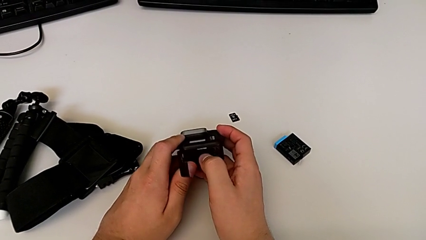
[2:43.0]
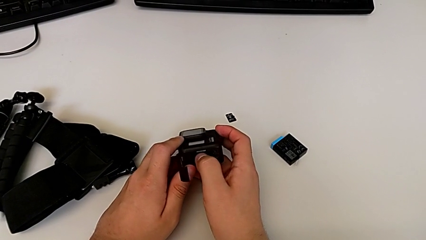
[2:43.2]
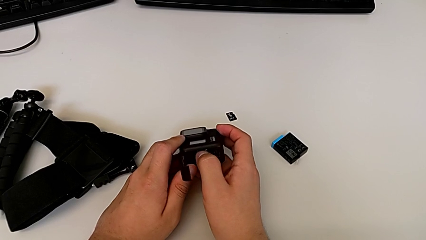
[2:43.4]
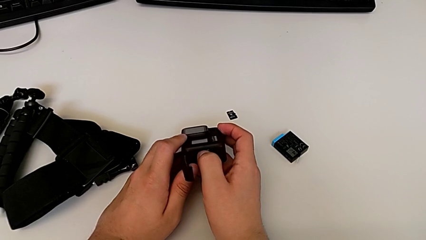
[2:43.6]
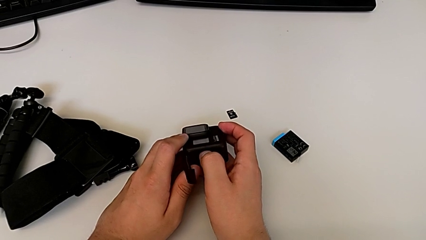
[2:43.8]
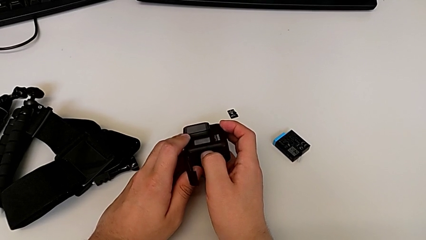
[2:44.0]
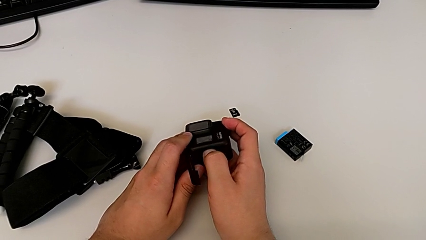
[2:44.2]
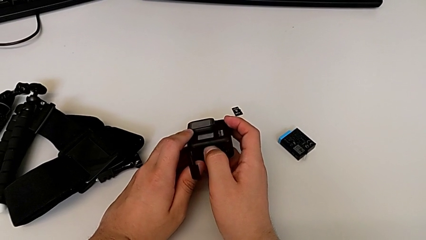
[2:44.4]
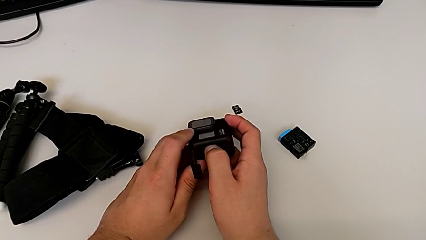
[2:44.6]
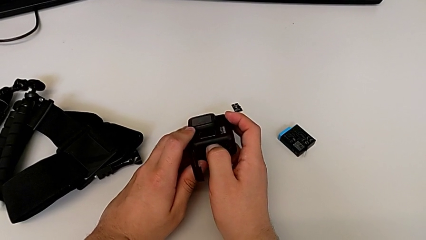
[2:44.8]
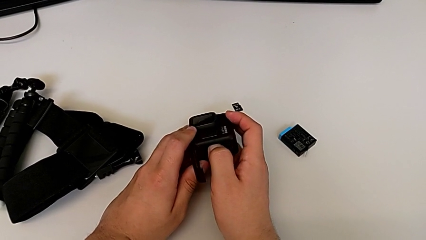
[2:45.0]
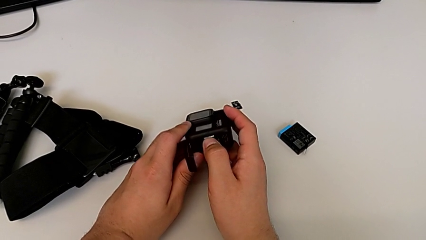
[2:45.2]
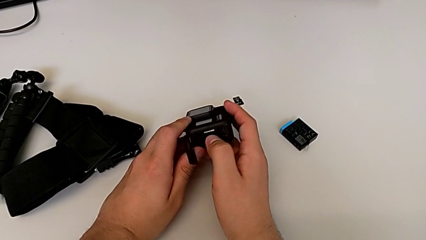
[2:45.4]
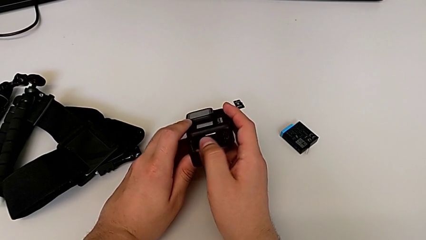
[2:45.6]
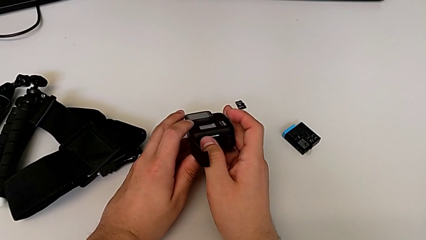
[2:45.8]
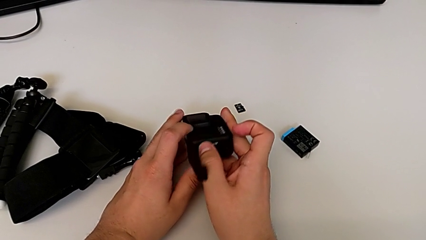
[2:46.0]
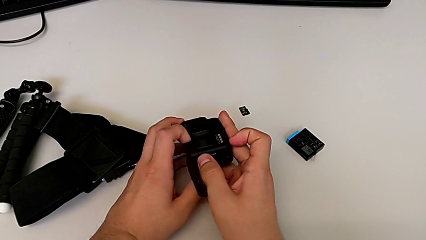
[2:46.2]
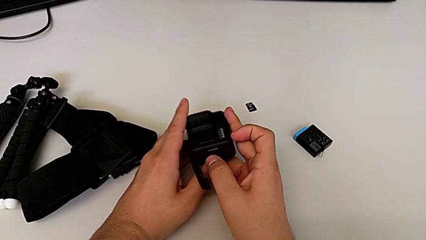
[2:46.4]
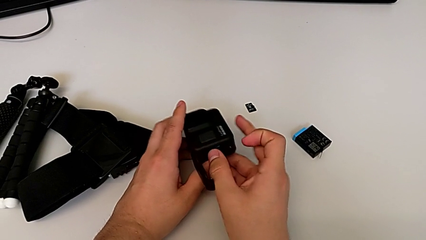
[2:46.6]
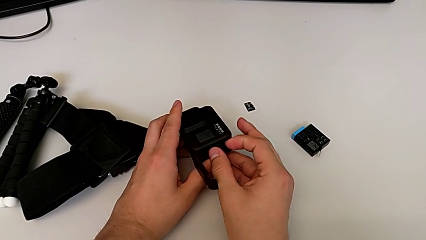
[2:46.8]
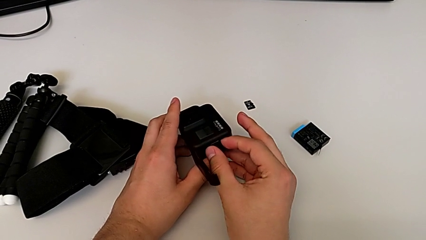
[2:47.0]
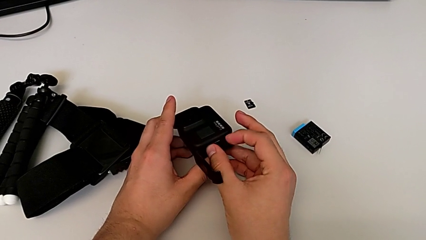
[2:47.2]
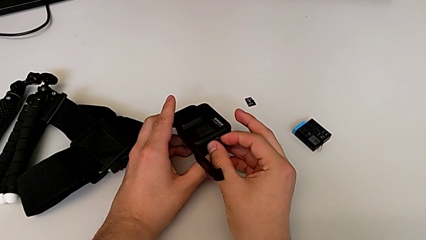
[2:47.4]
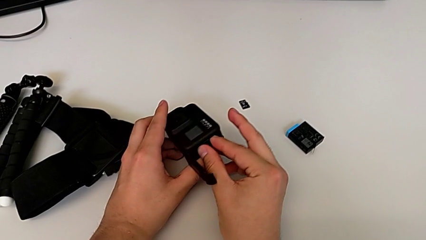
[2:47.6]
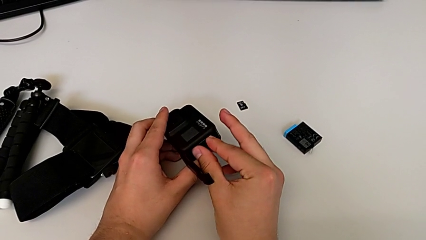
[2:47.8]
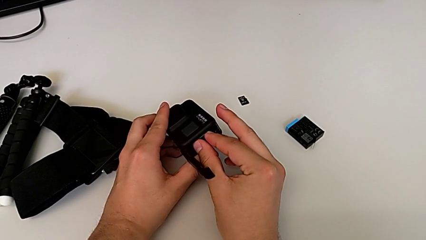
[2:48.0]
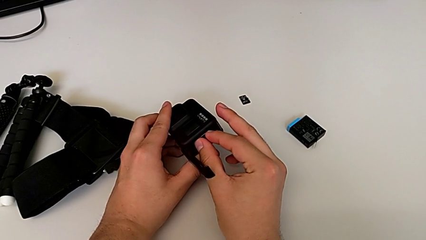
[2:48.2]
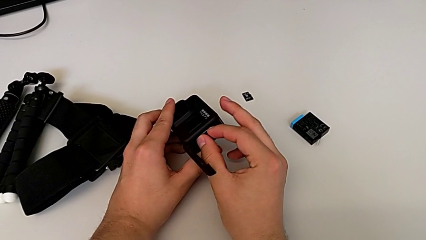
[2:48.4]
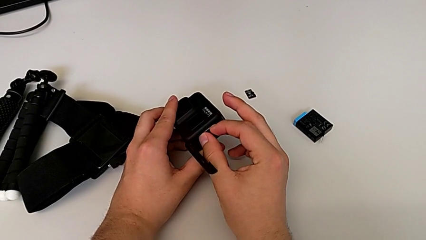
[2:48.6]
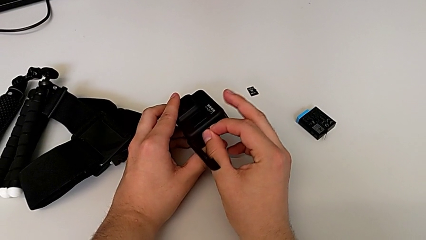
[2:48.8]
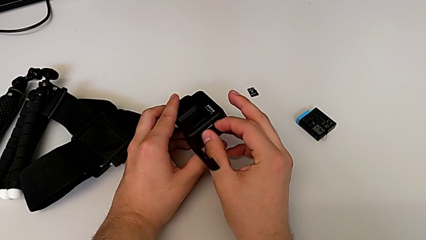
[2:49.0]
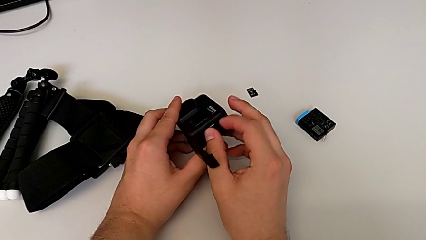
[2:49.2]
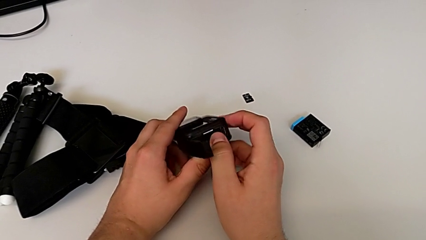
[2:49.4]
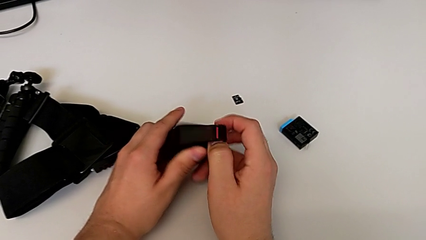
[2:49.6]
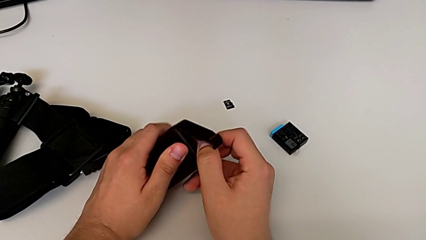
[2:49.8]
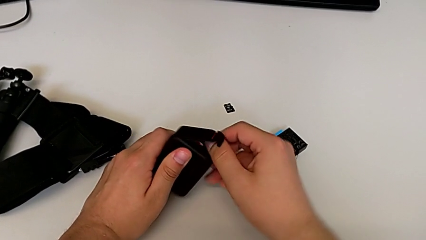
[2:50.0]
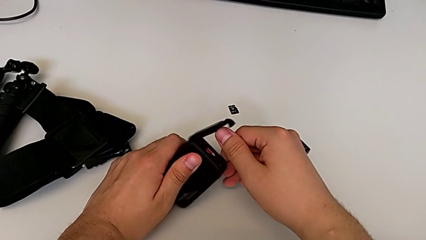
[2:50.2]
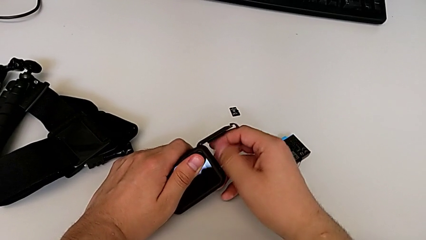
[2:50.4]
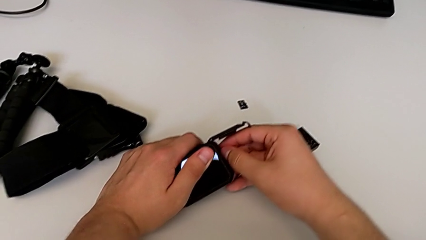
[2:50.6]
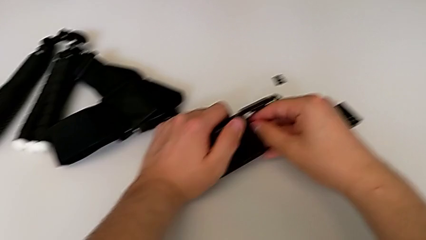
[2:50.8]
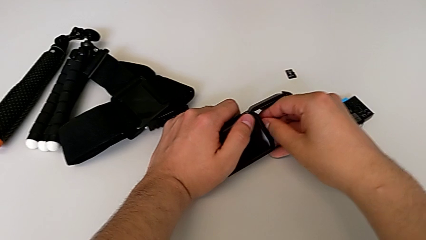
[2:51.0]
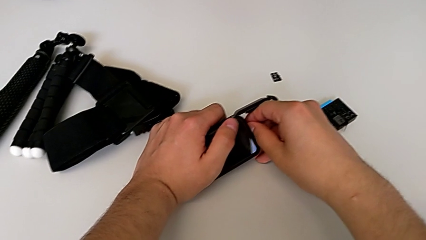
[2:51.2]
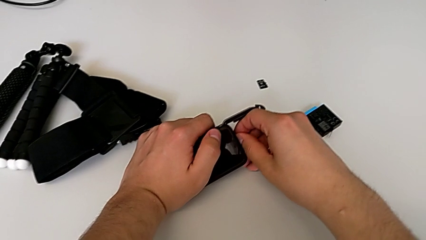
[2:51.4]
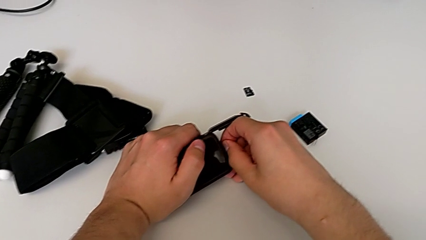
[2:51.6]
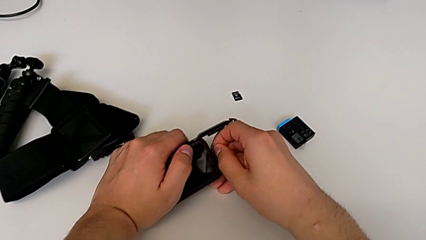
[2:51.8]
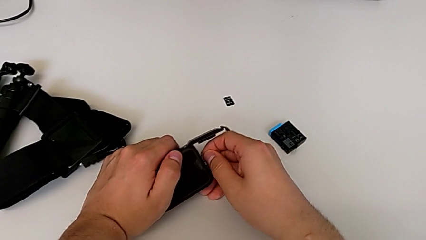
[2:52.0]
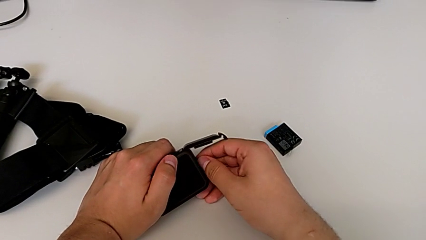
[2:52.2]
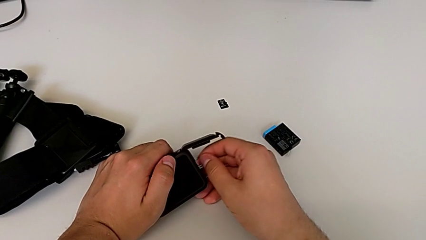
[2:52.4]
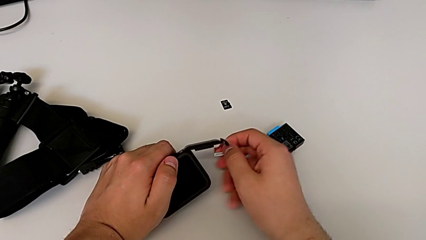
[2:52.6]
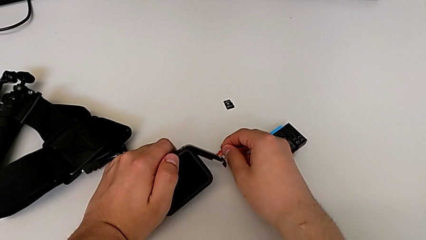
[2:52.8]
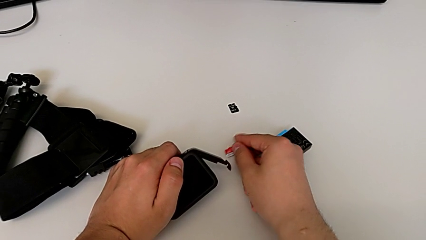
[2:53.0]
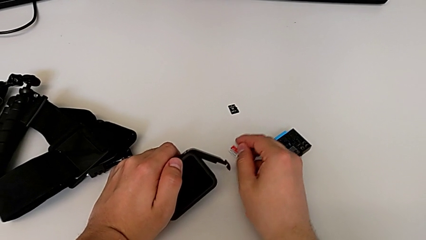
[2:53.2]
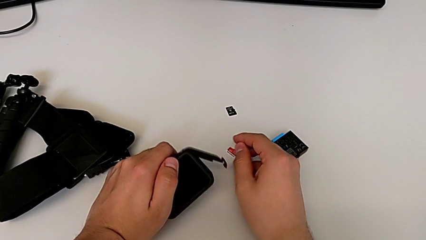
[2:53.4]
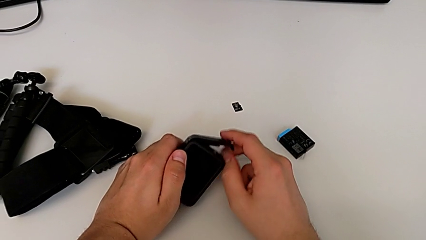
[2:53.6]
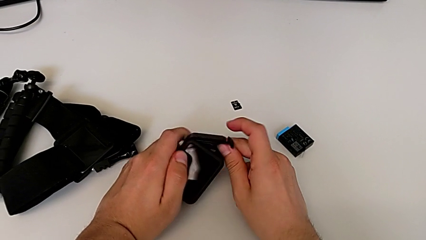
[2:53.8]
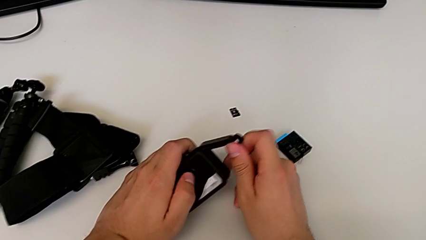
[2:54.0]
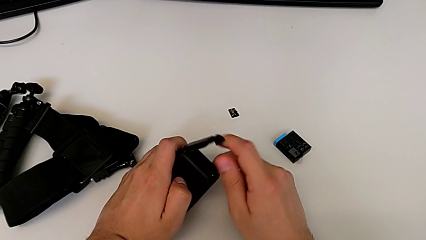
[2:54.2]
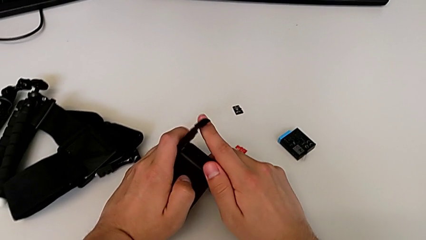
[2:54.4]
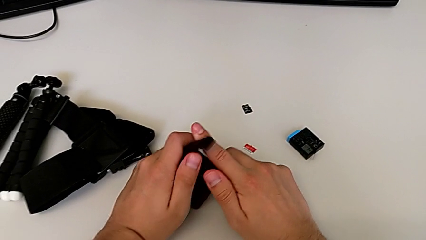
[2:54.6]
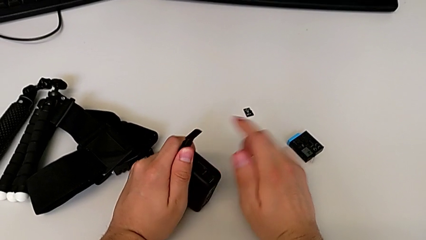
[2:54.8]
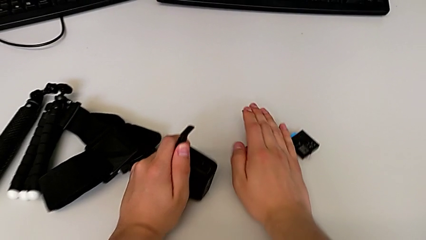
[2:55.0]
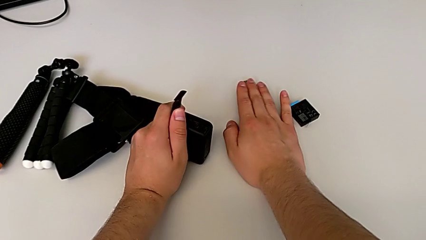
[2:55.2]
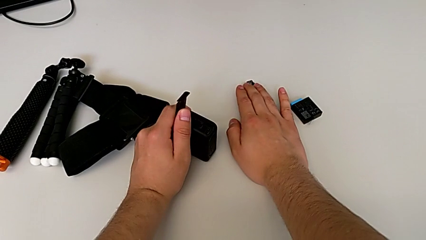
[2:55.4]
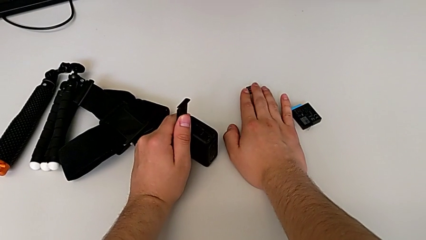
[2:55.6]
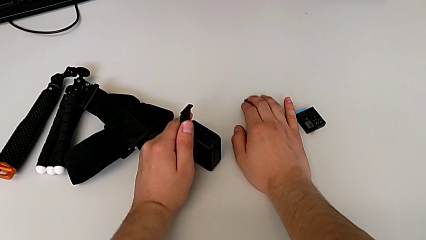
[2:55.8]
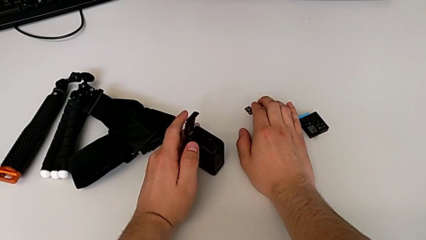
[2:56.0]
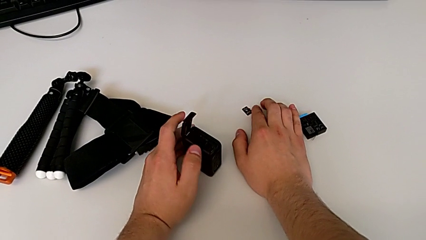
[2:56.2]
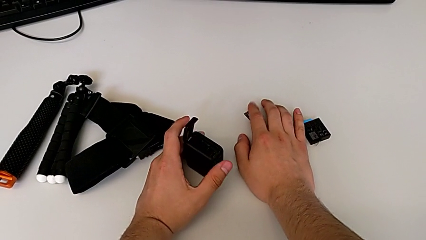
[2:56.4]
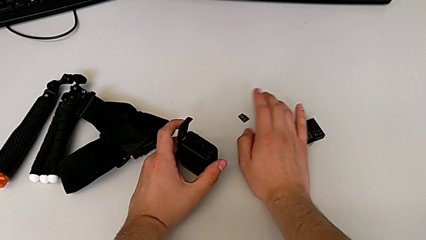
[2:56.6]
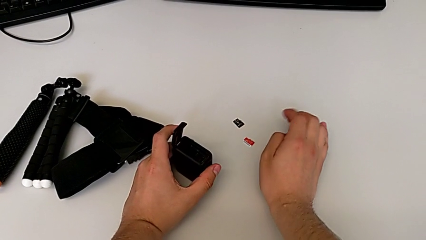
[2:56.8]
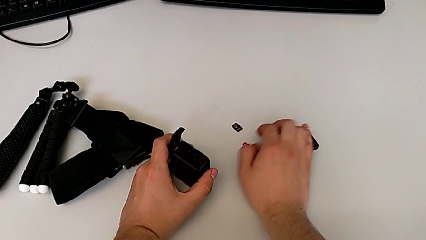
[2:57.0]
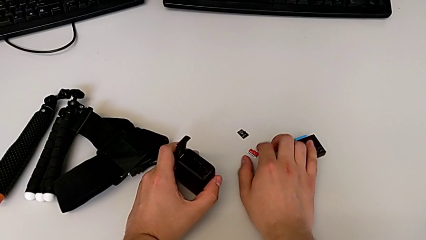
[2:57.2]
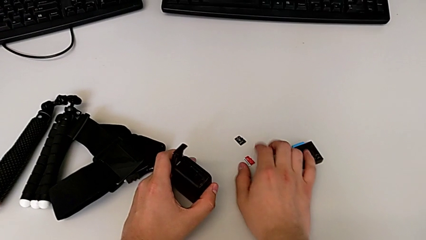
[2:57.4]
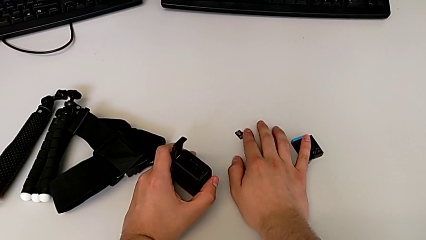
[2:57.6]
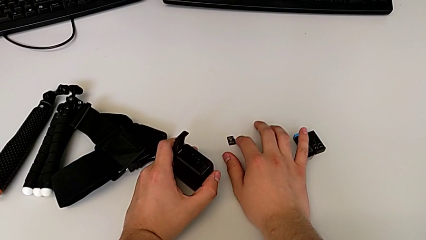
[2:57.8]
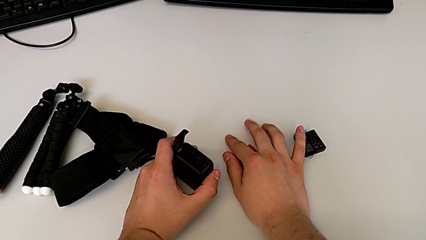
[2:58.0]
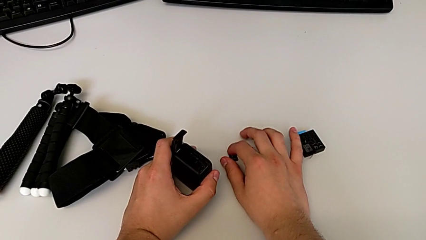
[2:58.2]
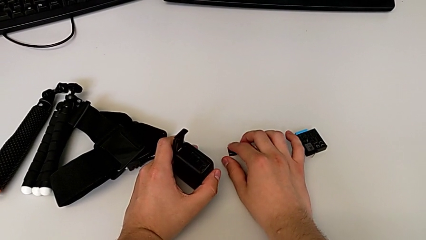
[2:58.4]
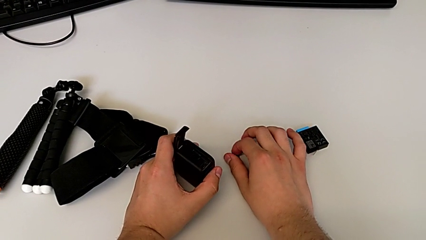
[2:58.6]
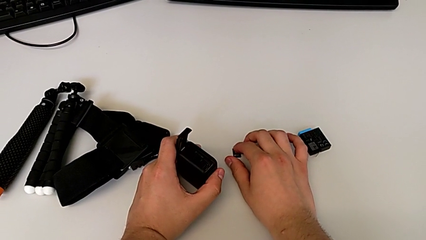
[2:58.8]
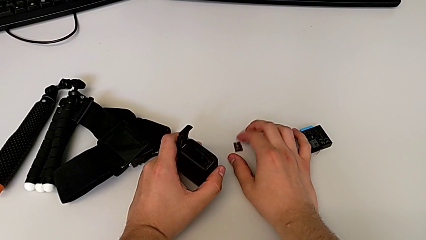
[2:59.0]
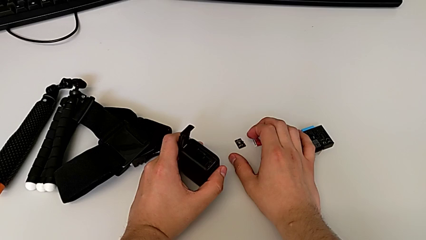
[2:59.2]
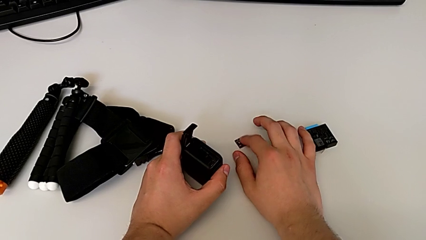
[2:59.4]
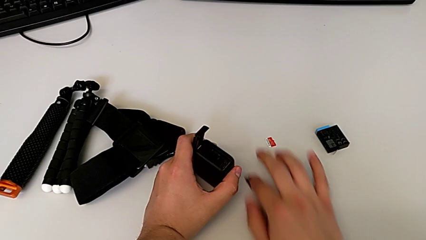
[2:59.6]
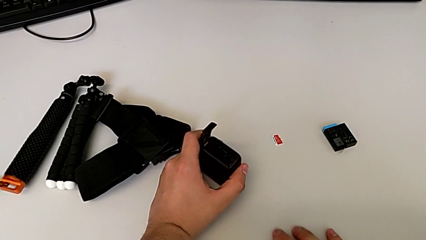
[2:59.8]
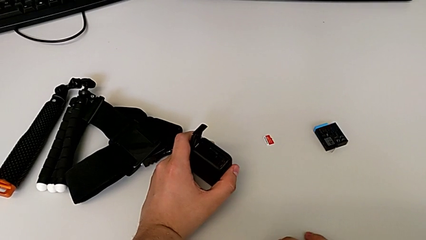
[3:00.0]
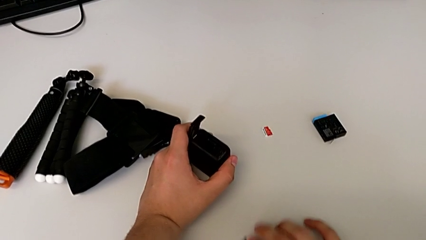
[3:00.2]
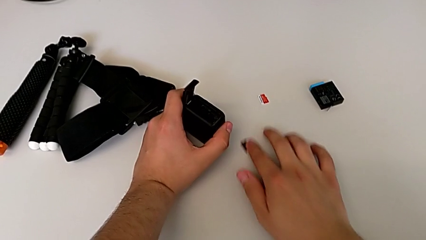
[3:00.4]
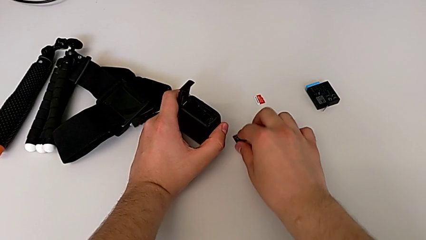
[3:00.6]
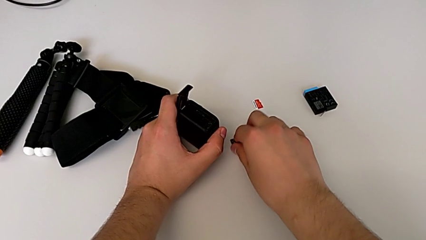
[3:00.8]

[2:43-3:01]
The camera wearer is exchanging the micro SD card of the GoPro. They wrongly push the SD card without being able to remove it and grab it without success. They rotate the GoPro, withdraw the old SD card, open the battery door, touch the new SD card and slide the SD card.
